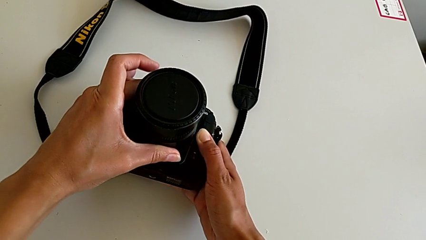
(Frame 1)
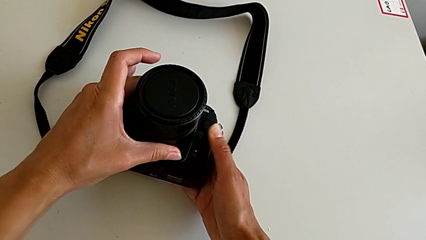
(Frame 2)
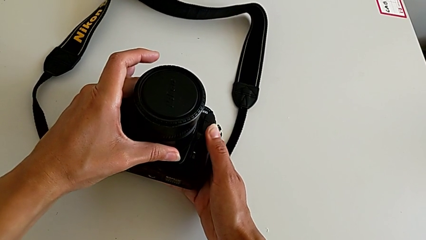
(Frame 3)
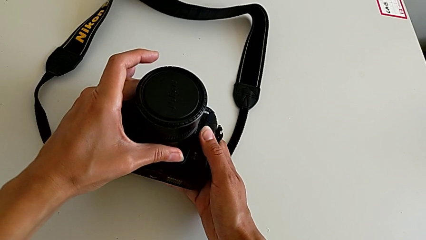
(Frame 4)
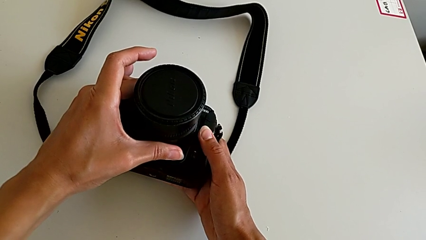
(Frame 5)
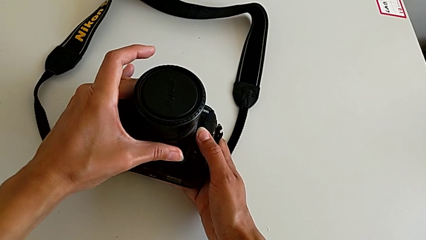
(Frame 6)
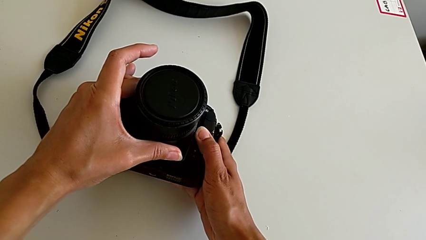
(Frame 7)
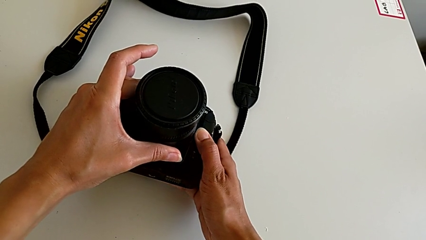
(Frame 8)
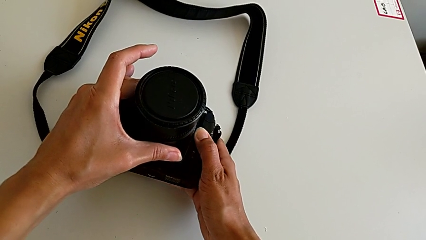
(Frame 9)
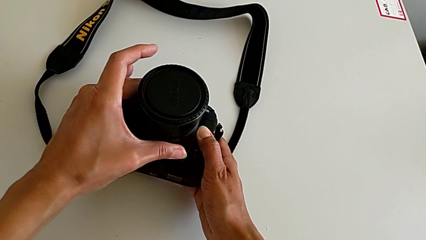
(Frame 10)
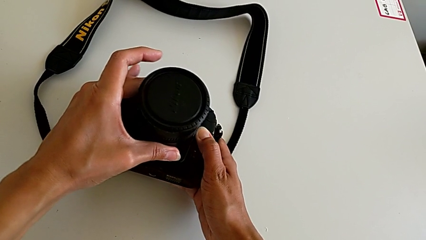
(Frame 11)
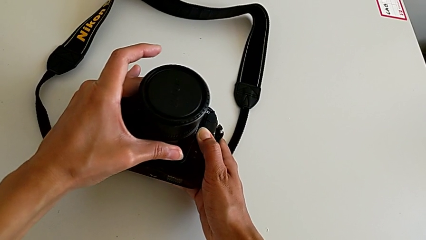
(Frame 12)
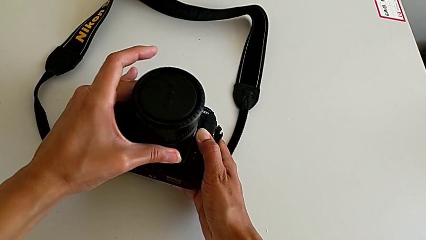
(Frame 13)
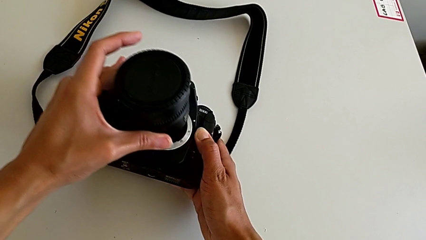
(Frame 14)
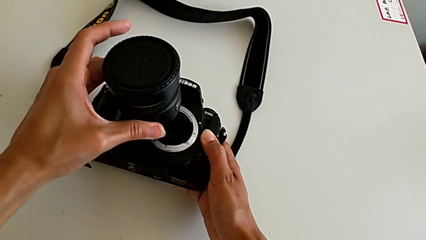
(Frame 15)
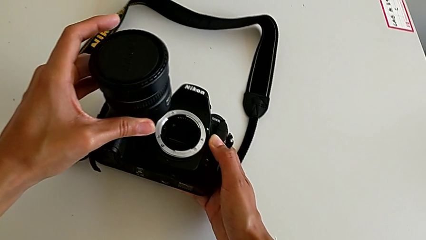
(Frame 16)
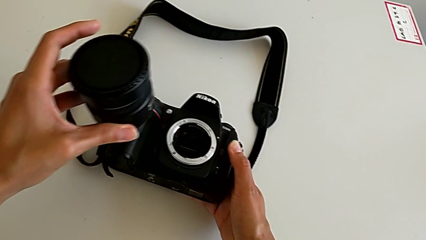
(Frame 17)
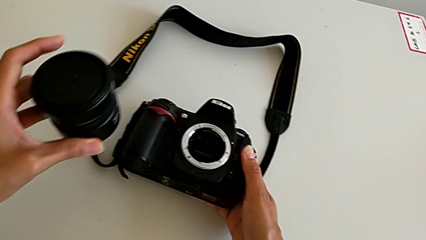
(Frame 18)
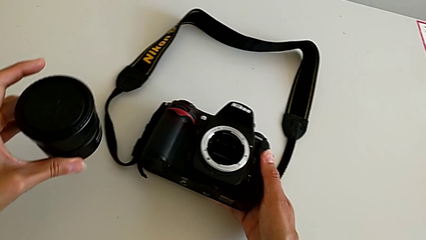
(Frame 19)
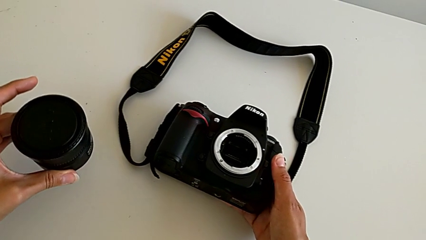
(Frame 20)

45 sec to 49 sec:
The camera wearer is detaching the lens of the DSLR. They press the button, withdraw the lens and withdraw the black lens.

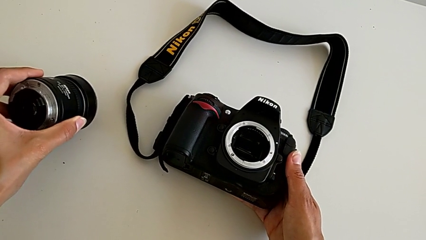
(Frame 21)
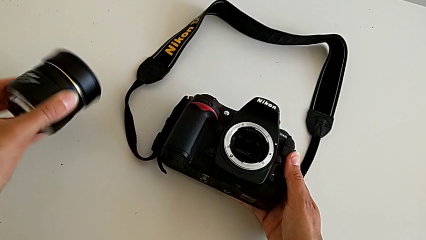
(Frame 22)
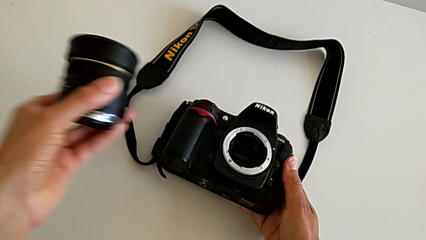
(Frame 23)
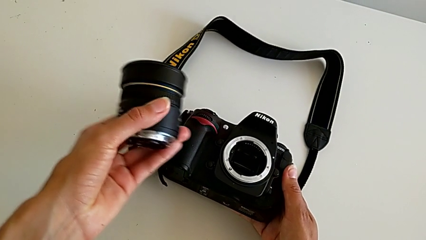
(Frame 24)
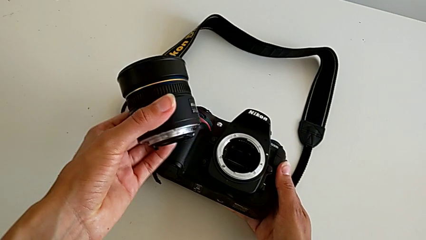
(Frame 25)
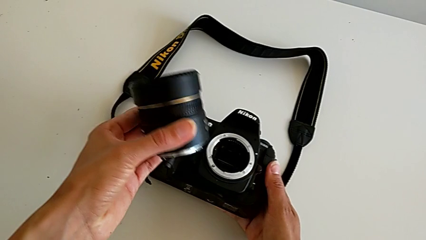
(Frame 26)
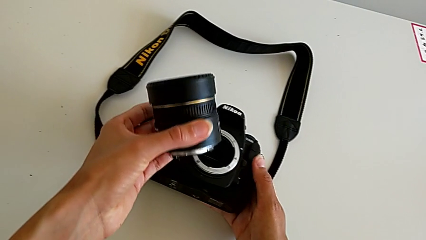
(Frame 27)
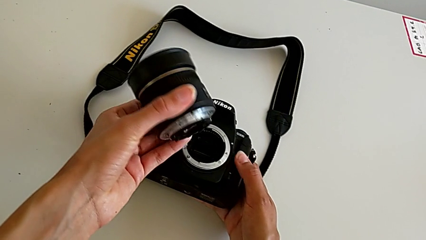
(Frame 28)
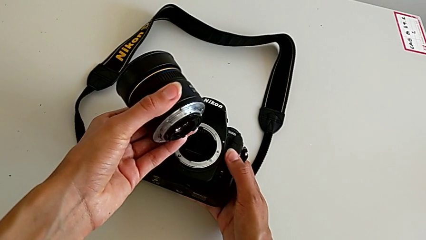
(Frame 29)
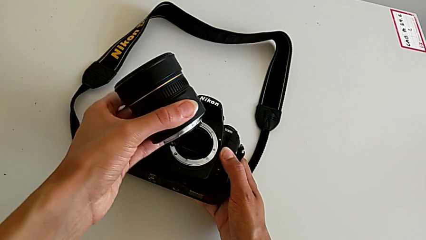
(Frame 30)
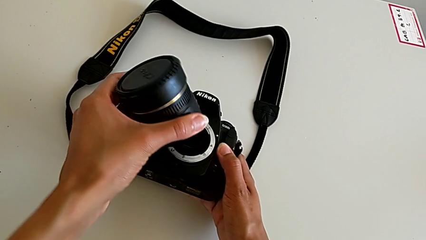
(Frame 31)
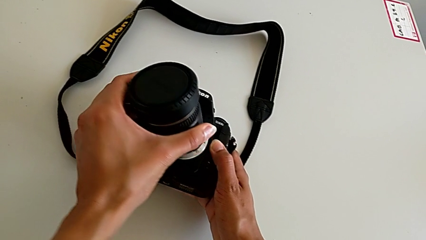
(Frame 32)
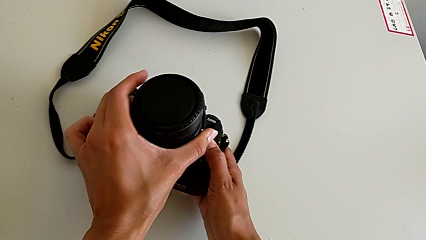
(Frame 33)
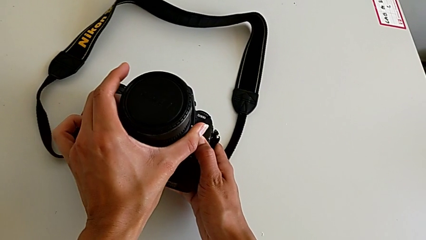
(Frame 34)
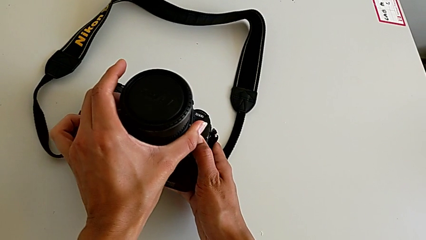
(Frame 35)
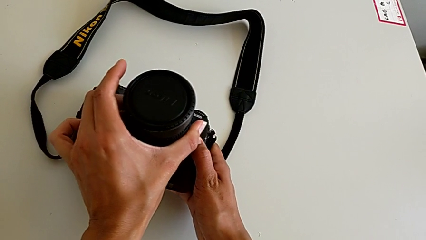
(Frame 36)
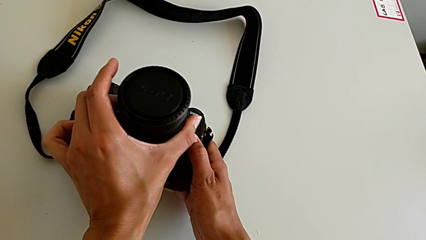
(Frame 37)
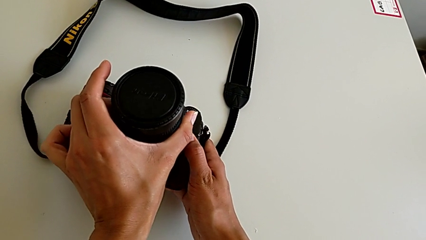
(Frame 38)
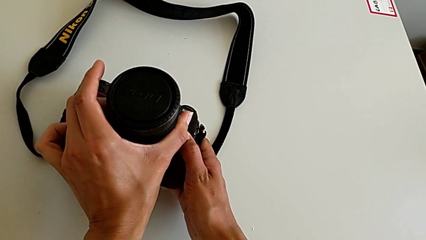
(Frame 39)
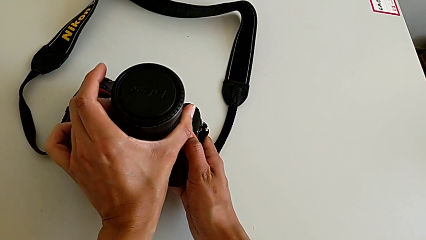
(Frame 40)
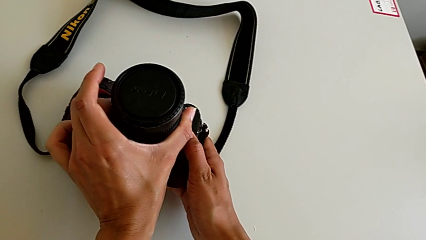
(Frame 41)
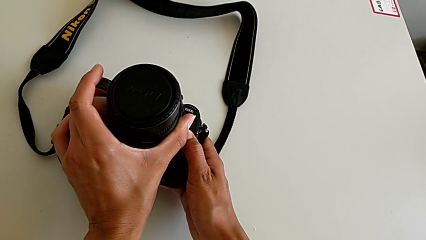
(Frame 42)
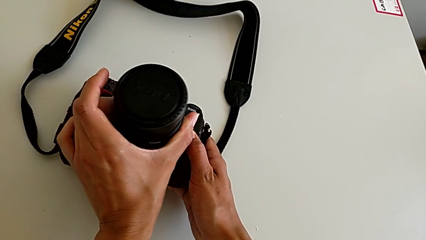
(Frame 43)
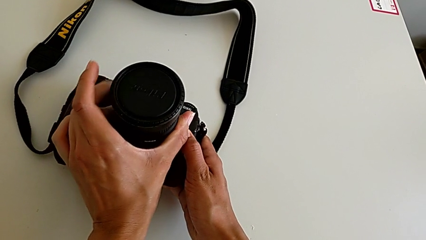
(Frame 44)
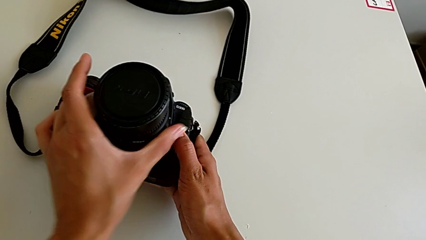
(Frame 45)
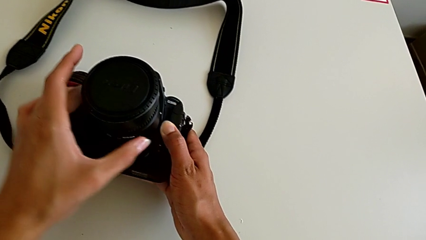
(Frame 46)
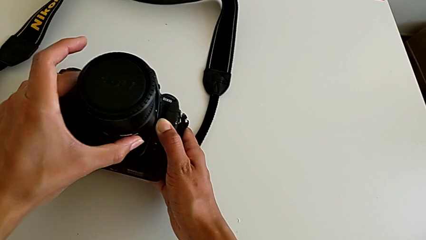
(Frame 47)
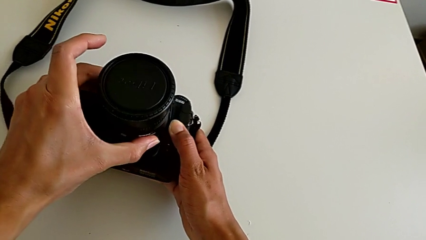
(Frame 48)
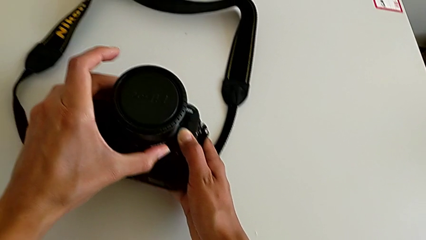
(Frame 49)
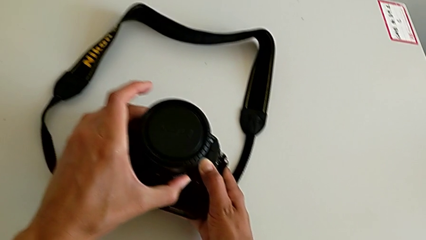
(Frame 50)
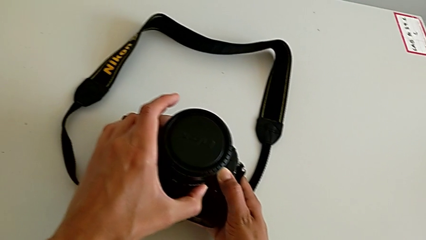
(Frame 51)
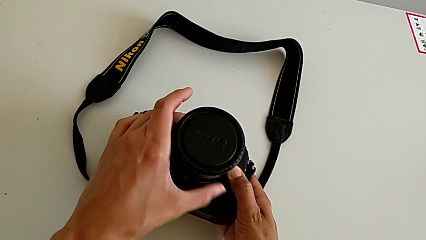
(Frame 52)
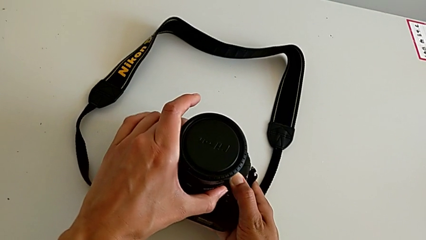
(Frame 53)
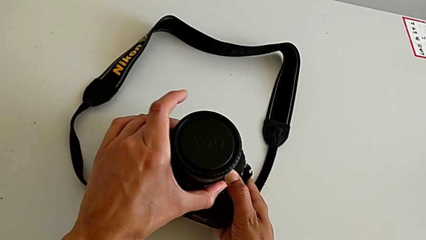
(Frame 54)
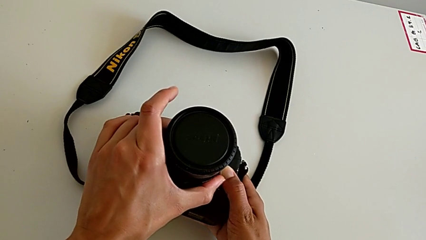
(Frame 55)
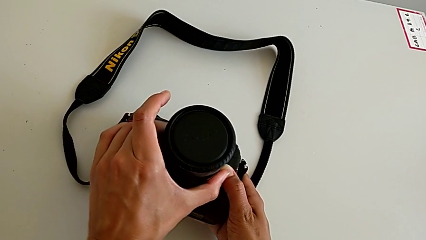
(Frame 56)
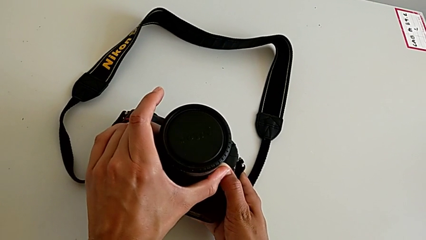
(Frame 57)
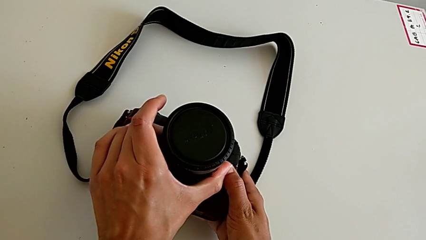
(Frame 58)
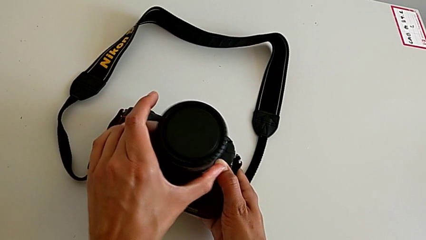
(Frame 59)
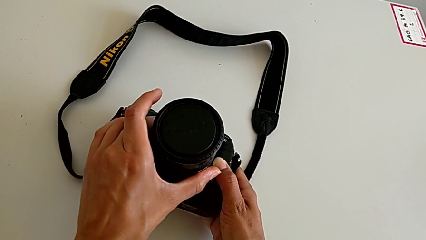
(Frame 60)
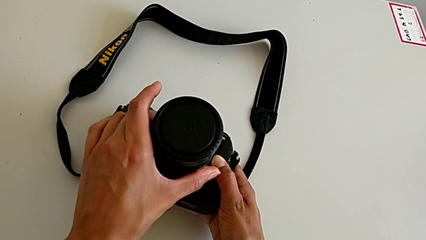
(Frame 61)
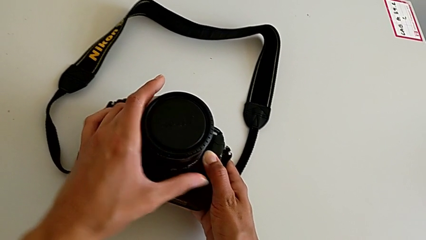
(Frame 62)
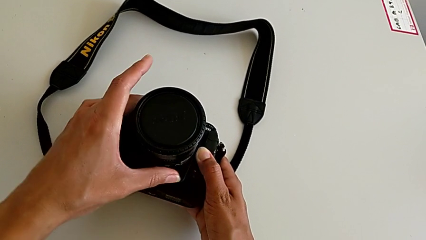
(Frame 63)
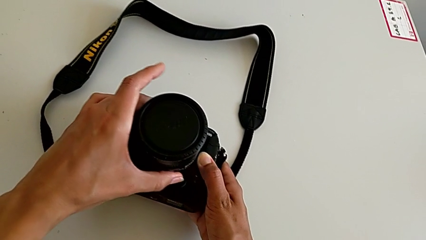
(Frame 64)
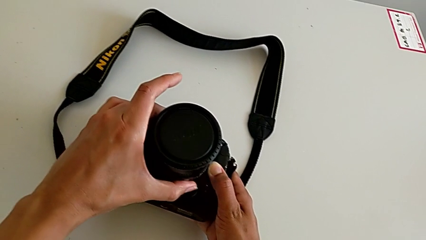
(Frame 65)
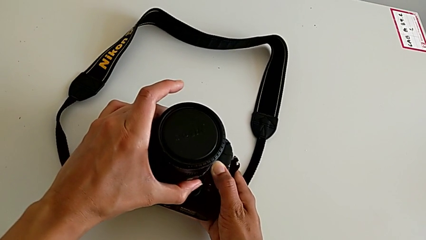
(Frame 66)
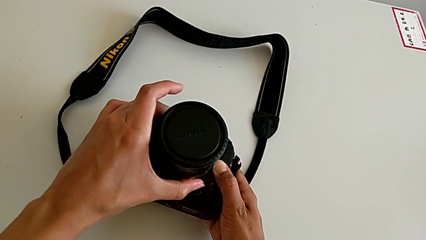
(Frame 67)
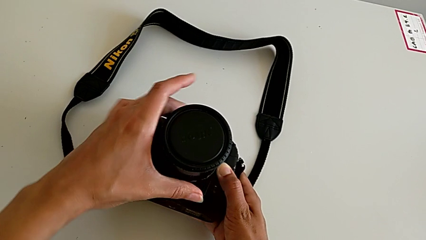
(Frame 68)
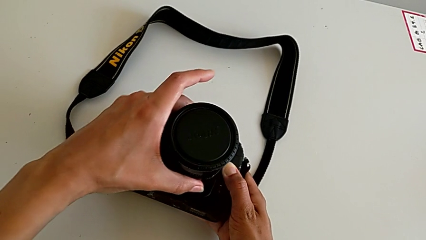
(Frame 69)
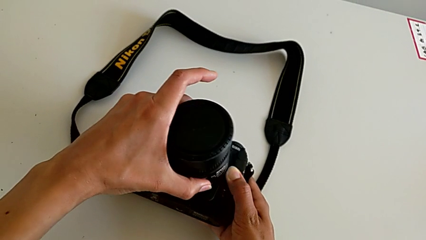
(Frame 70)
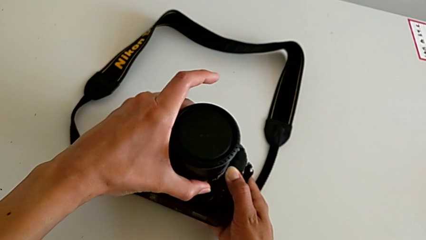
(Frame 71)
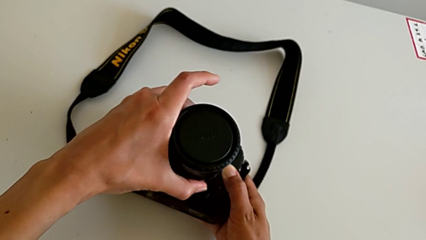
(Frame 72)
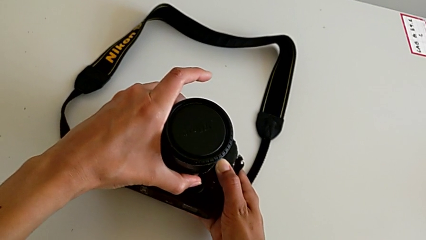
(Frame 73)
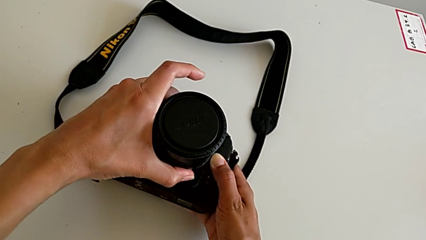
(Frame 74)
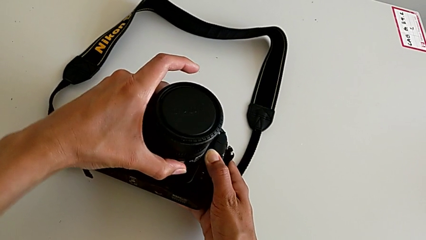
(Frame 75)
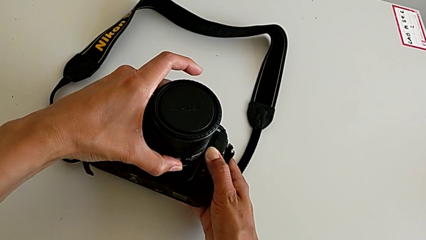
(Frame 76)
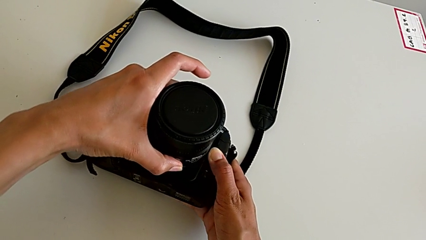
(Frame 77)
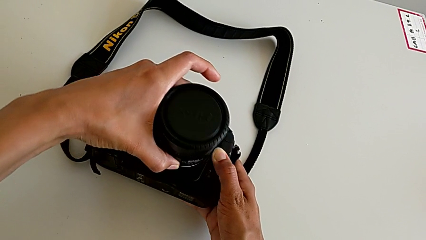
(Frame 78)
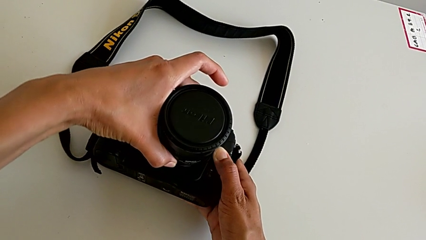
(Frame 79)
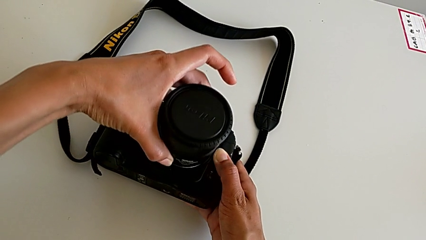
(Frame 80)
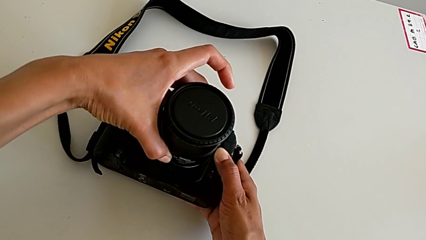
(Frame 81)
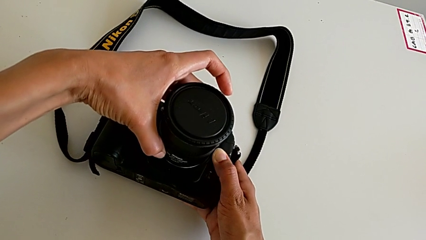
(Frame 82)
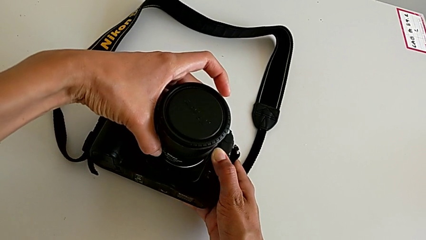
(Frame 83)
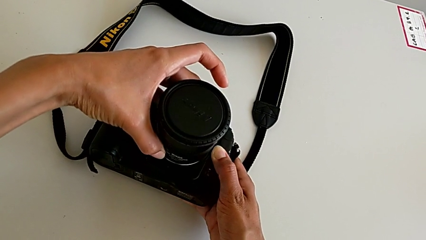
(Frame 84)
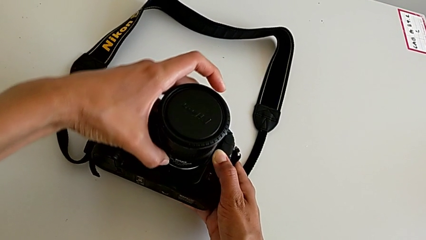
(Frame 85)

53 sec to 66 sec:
The camera wearer is attaching the lens of the DSLR camera. They grab the lens, assemble it and grab it.
